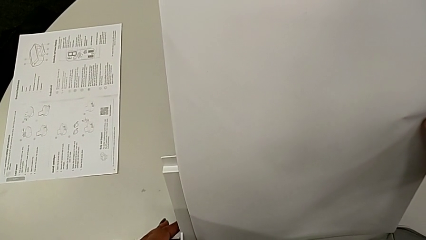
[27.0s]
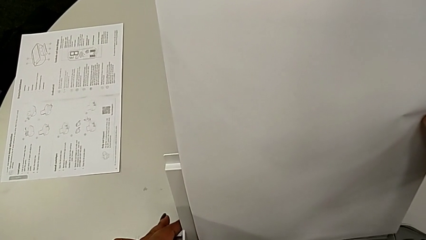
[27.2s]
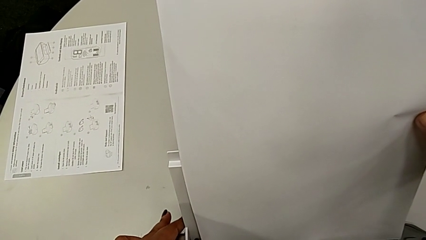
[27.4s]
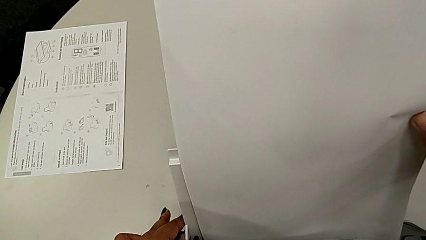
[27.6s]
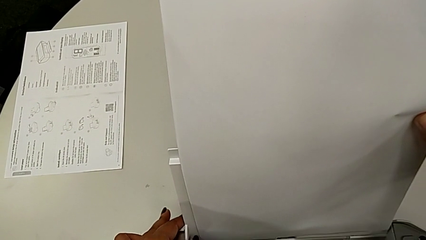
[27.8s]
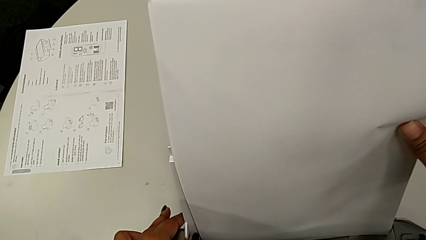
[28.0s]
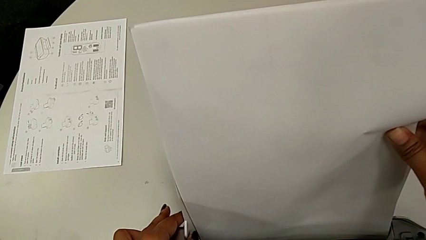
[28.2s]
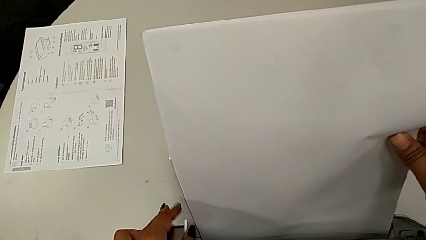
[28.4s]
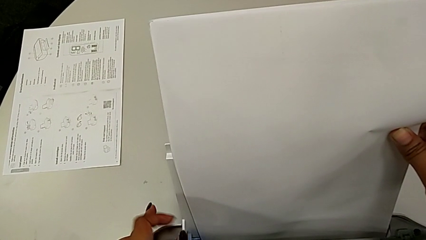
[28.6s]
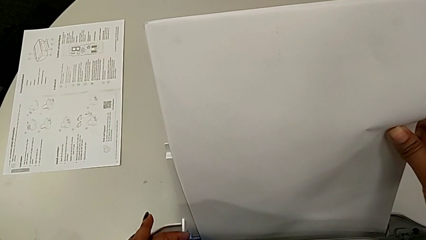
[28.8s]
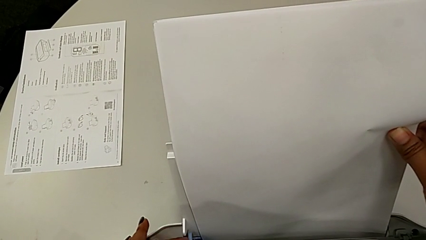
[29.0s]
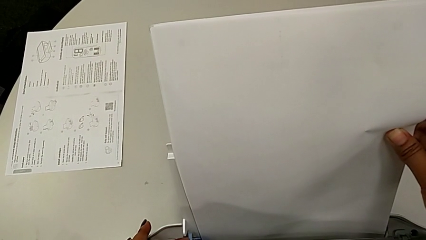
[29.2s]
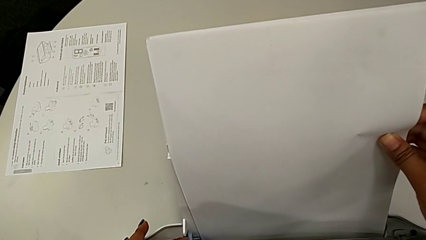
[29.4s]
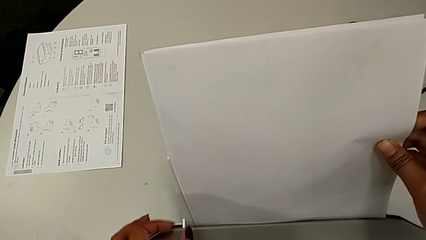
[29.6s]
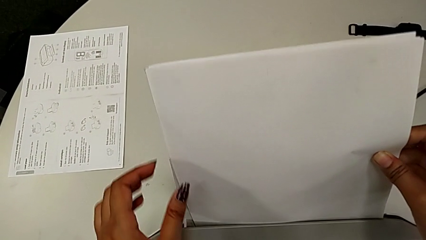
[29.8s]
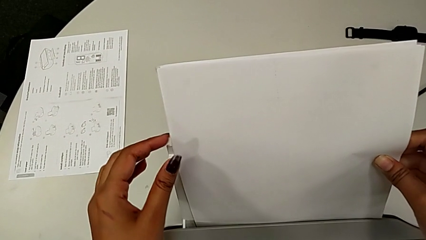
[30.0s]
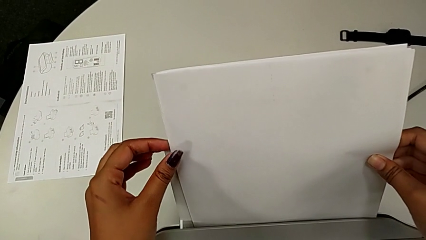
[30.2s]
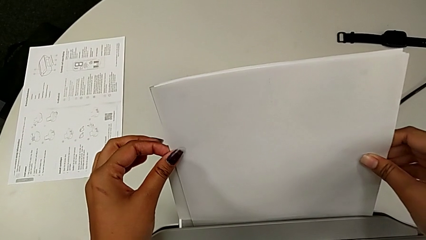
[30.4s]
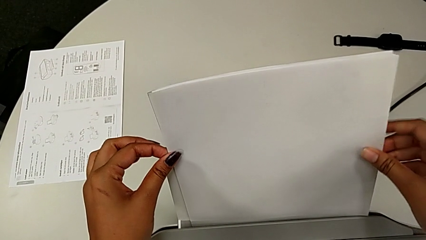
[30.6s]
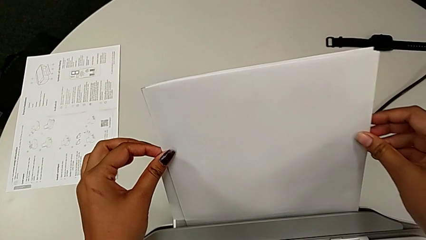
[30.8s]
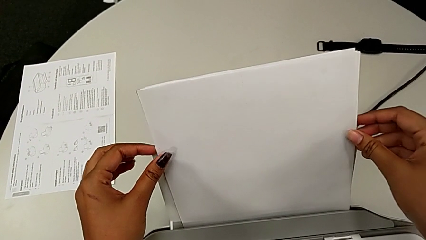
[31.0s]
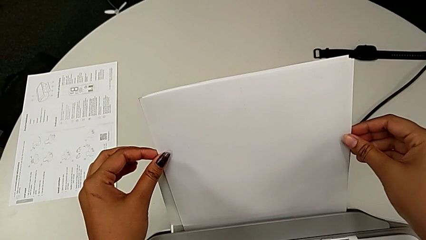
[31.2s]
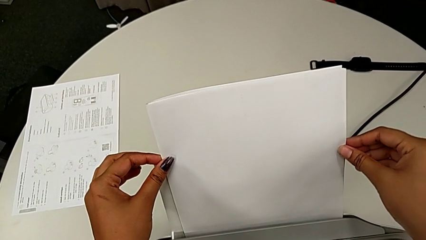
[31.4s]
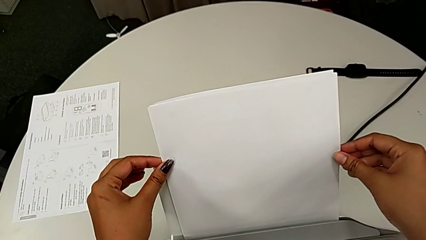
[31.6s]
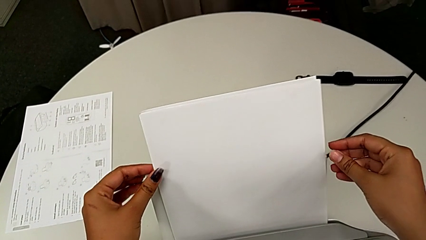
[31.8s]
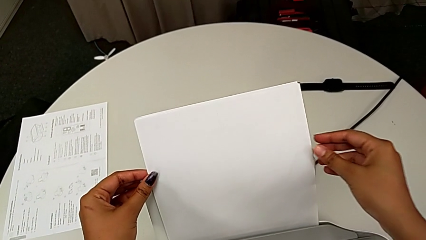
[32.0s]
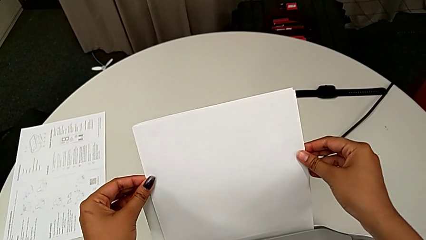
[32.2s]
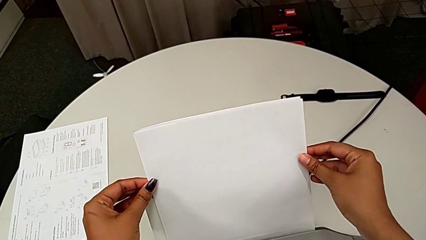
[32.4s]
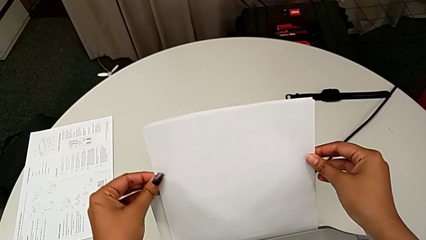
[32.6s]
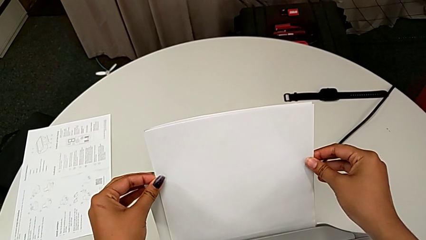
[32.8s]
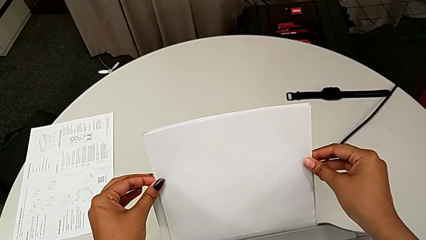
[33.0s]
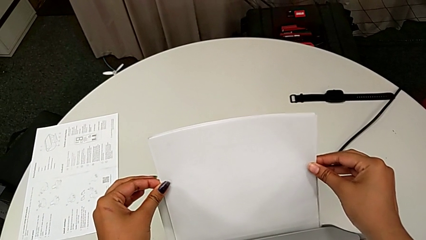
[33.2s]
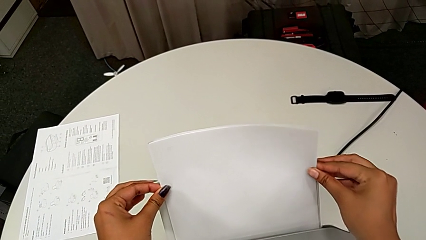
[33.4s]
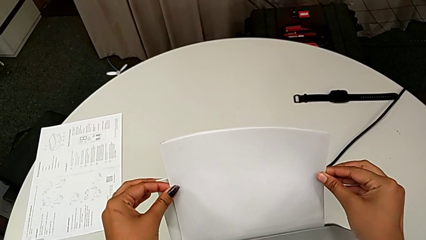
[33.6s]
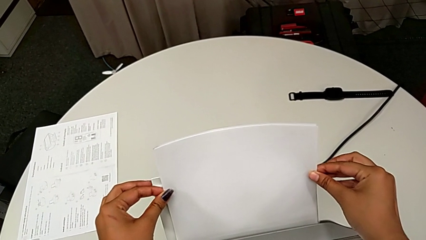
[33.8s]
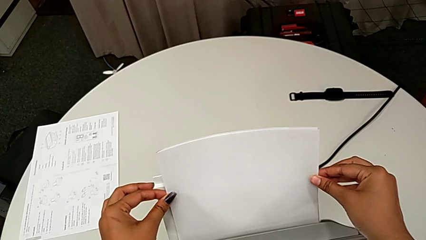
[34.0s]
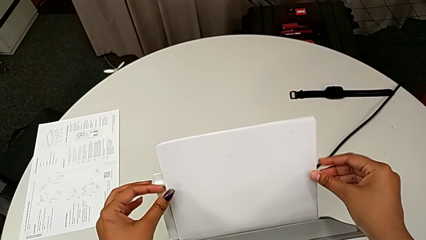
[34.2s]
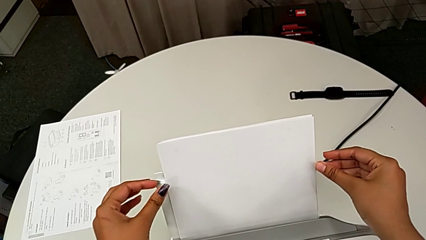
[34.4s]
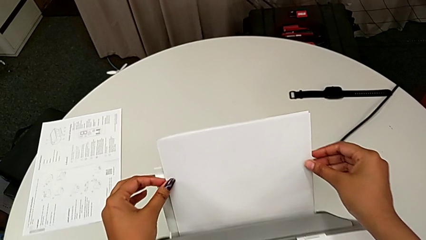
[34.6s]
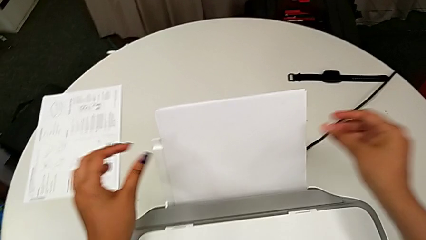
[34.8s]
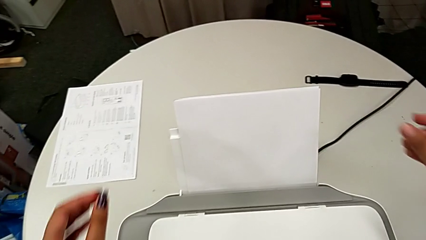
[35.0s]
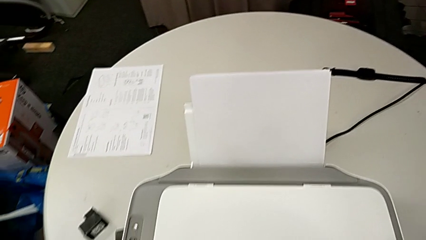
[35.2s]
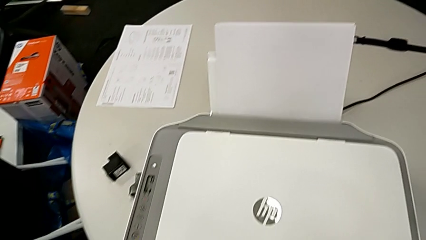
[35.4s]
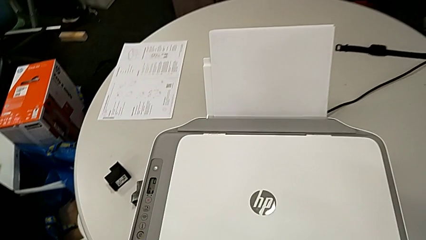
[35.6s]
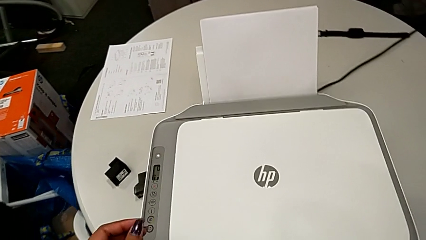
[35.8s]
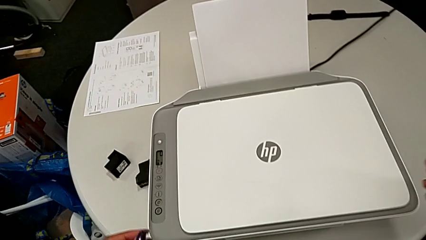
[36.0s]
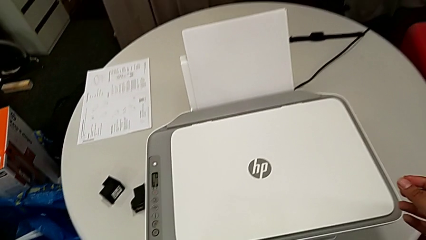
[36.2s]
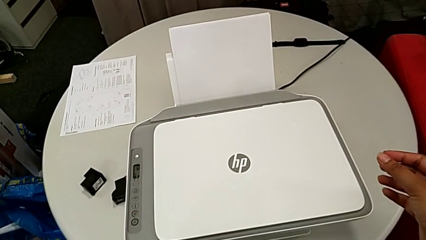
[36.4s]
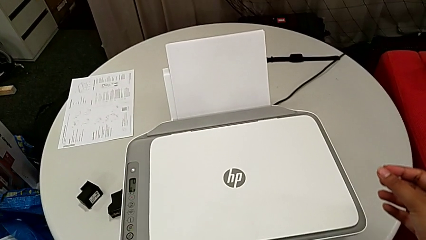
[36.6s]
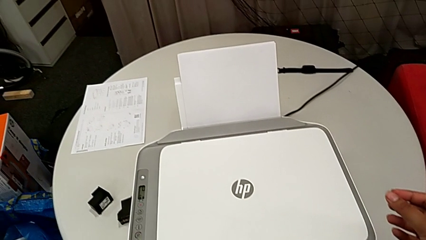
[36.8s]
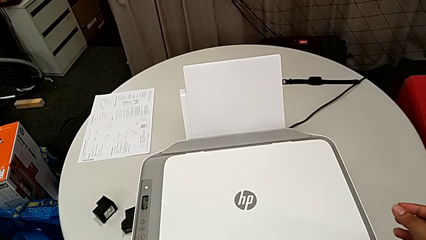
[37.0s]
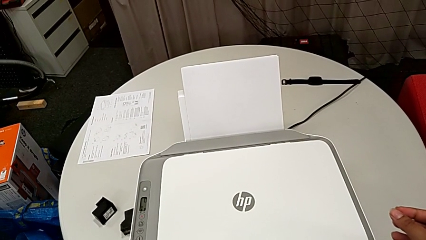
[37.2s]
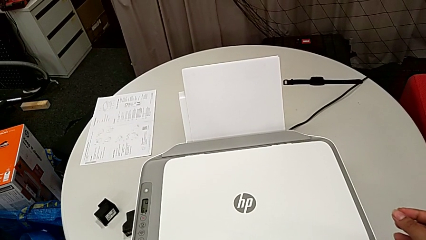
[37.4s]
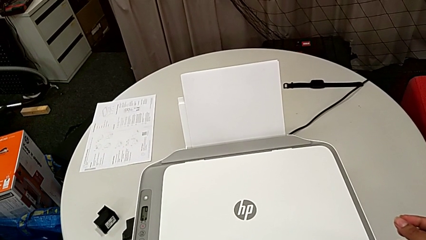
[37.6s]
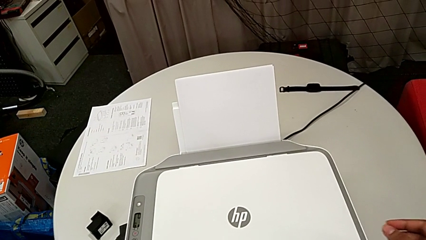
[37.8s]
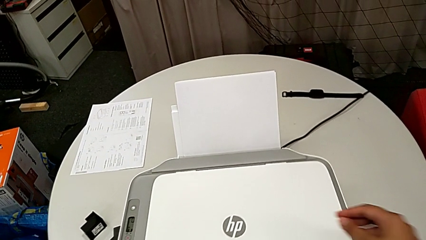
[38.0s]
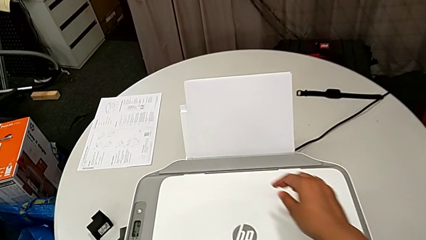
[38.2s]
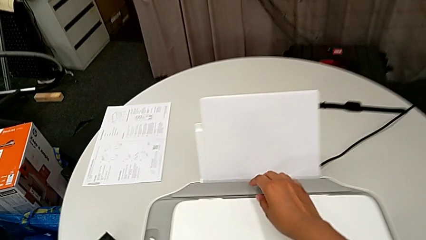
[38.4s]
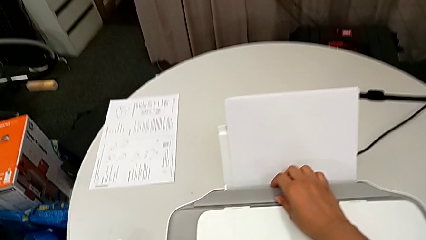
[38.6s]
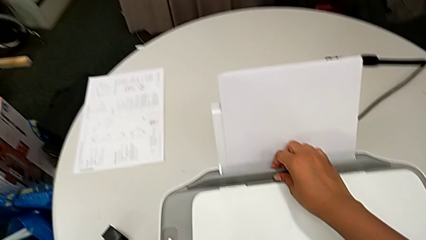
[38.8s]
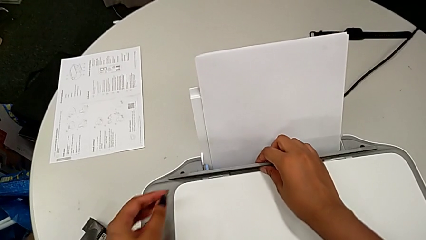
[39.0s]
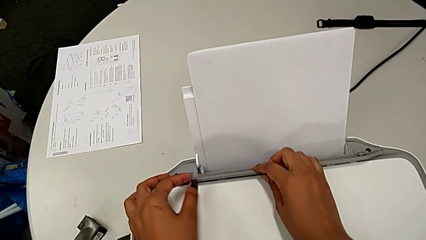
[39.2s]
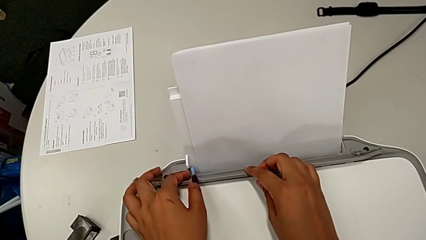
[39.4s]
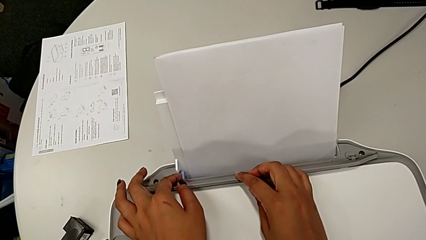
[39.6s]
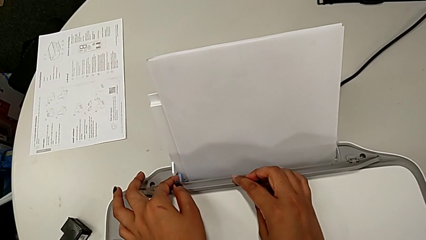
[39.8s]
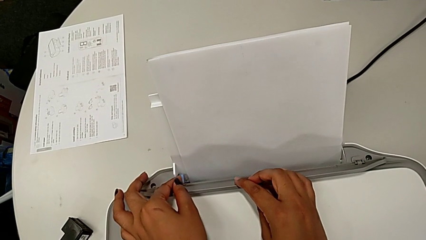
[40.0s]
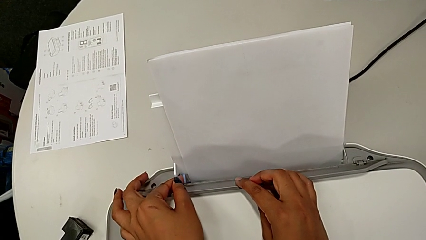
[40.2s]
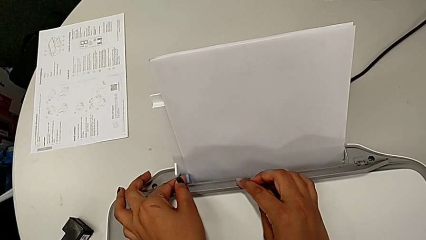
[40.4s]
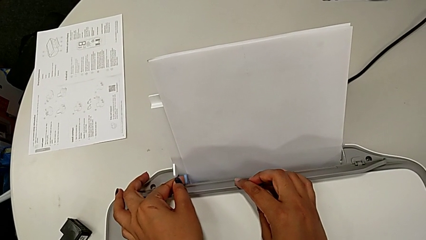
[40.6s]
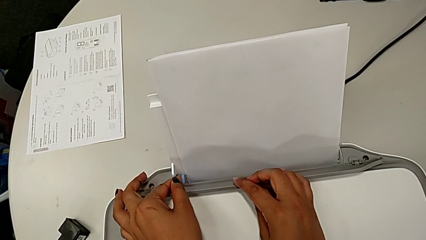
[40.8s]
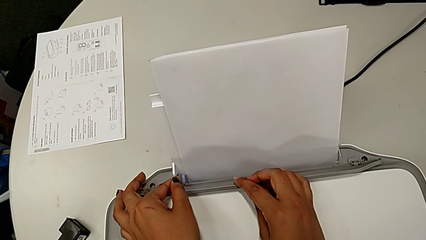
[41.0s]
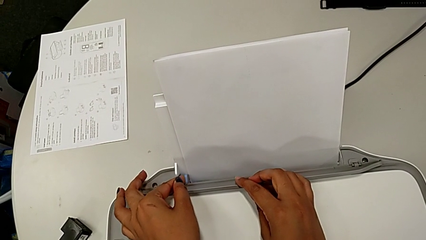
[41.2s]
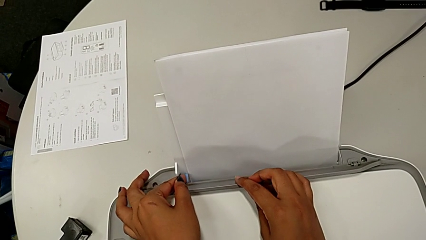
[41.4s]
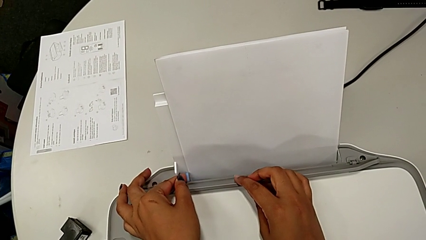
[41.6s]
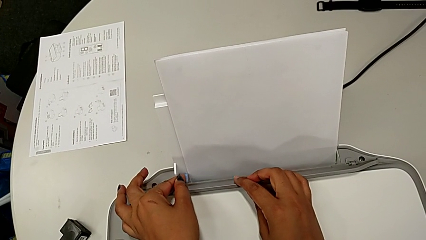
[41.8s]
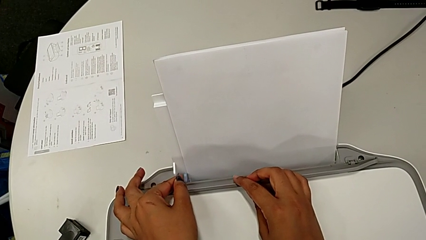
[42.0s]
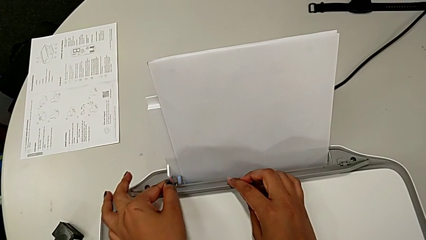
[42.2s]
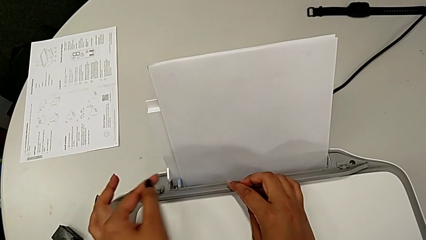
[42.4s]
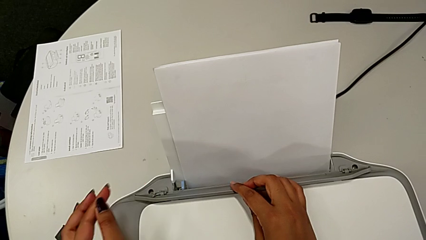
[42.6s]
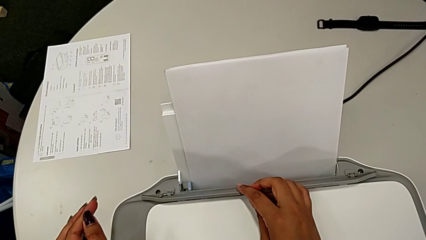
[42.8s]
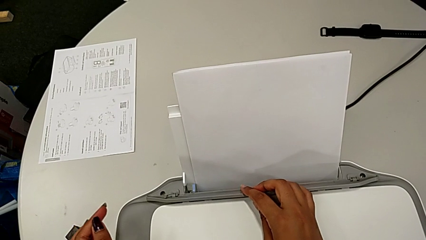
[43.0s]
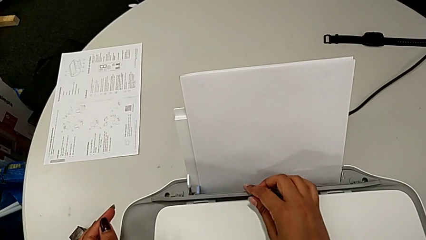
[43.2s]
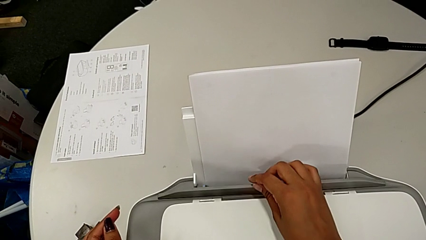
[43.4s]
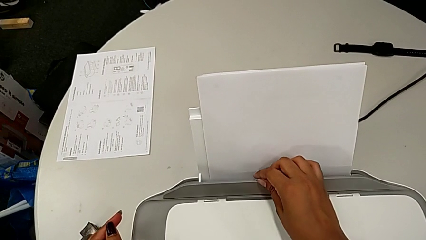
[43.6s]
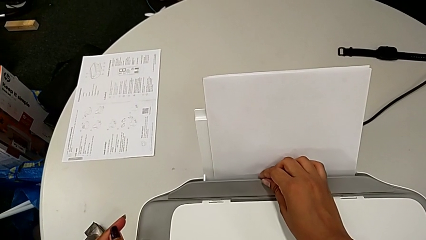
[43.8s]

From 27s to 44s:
The camera wearer is loading a paper stack into the printer. They push the blue tab, align the paper stack, push it, lift the blue tray shield, push the blue tab, hold the paper tray and close the tray shield.
